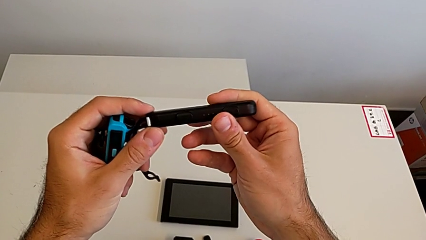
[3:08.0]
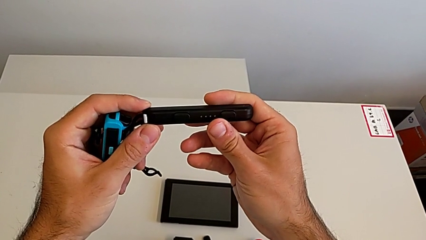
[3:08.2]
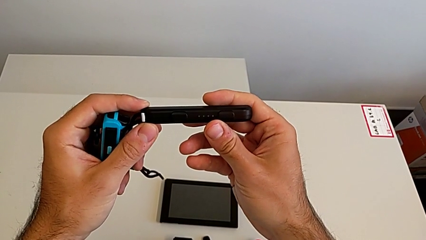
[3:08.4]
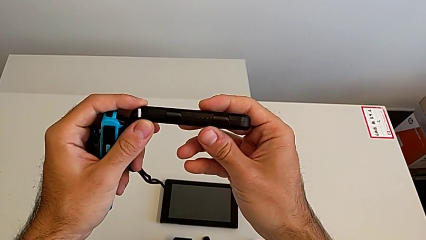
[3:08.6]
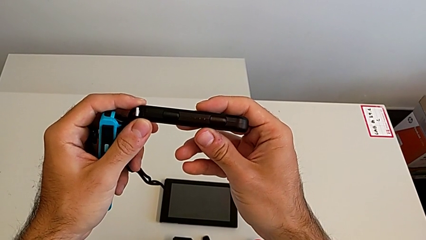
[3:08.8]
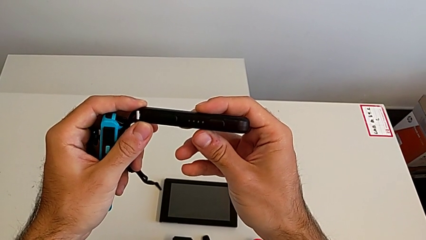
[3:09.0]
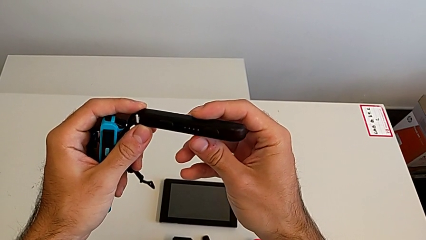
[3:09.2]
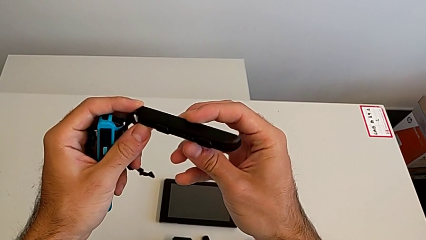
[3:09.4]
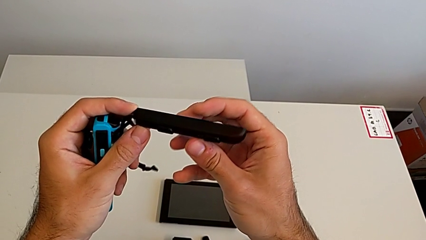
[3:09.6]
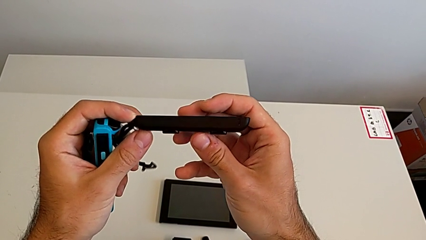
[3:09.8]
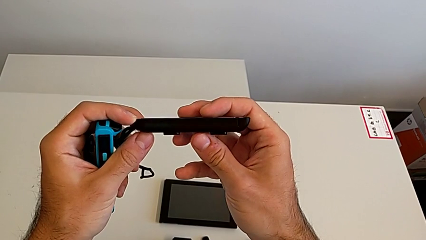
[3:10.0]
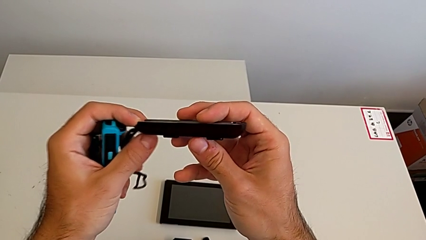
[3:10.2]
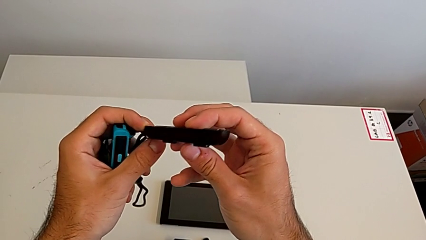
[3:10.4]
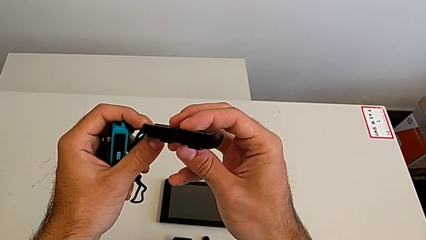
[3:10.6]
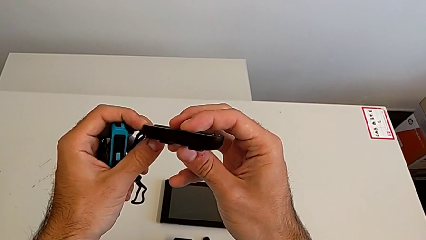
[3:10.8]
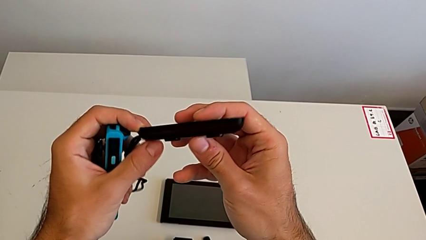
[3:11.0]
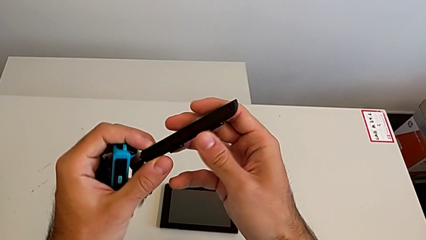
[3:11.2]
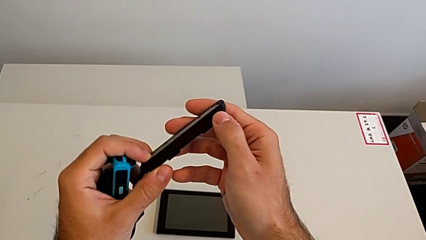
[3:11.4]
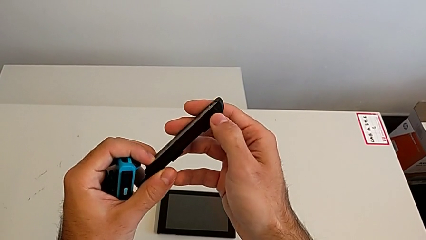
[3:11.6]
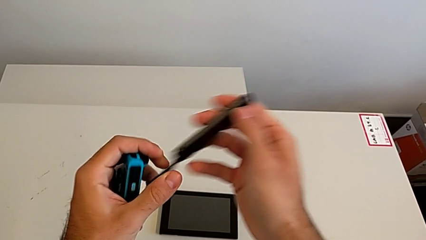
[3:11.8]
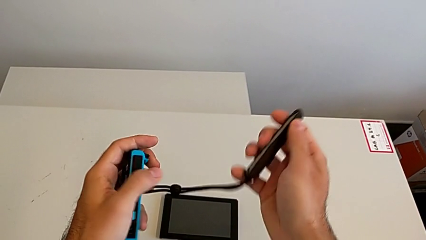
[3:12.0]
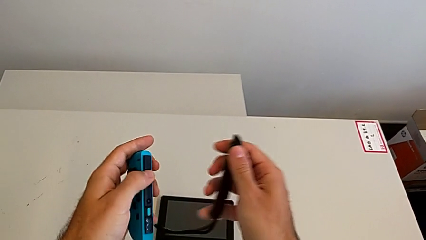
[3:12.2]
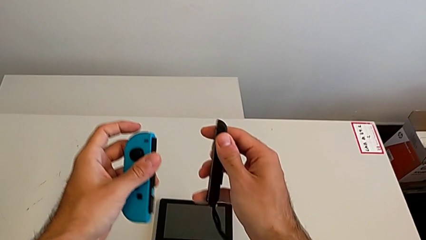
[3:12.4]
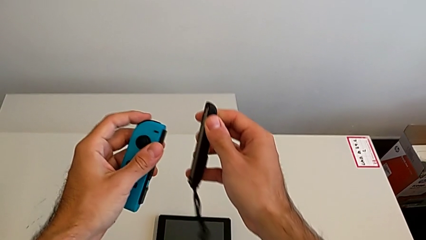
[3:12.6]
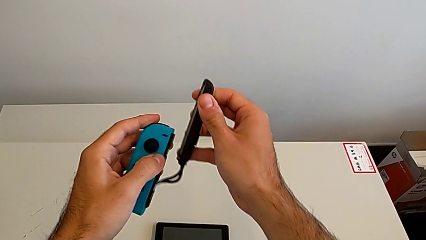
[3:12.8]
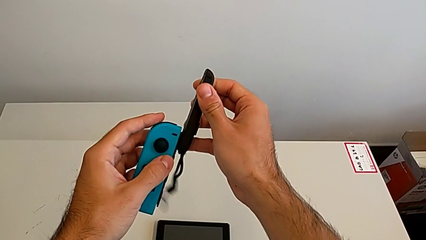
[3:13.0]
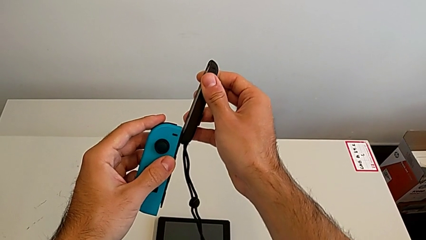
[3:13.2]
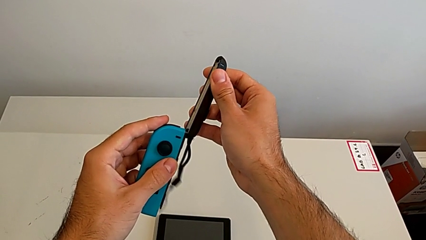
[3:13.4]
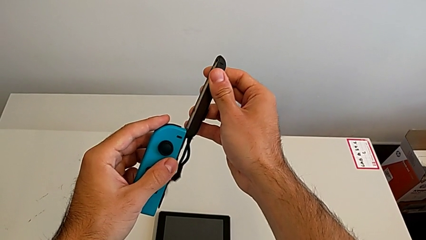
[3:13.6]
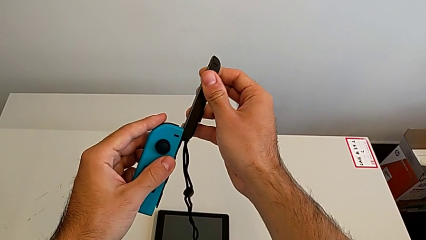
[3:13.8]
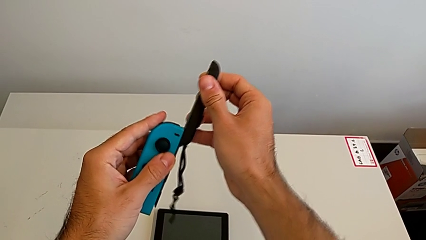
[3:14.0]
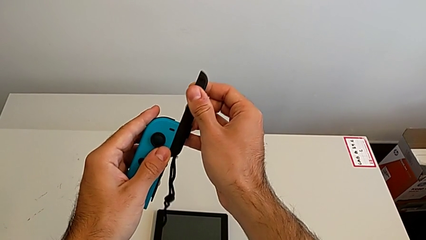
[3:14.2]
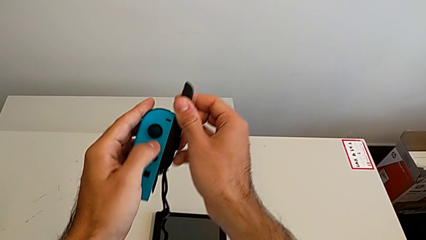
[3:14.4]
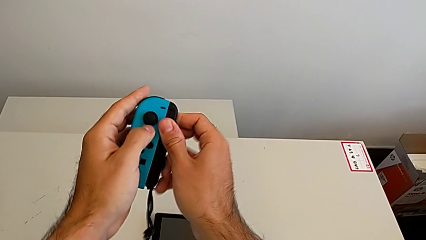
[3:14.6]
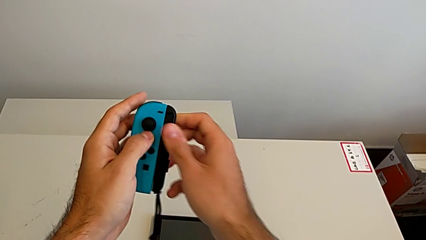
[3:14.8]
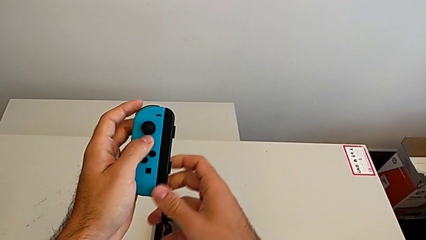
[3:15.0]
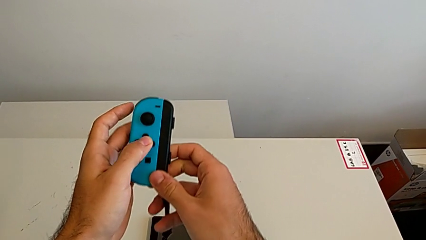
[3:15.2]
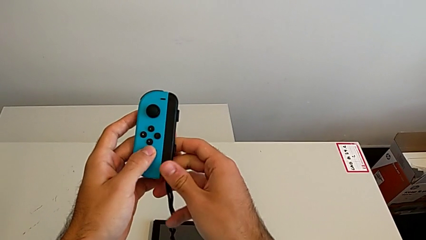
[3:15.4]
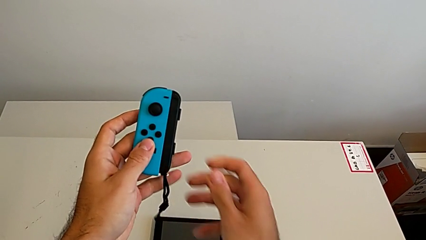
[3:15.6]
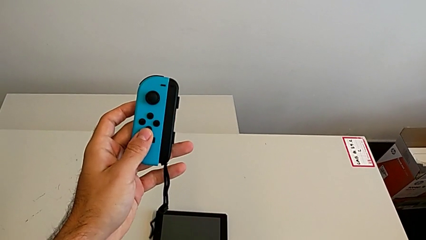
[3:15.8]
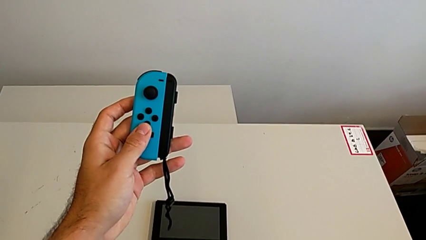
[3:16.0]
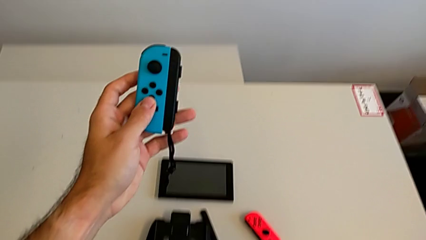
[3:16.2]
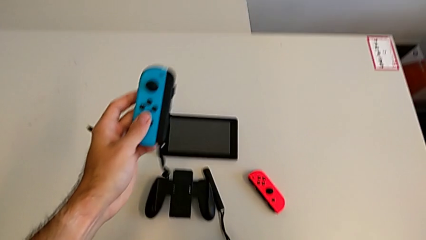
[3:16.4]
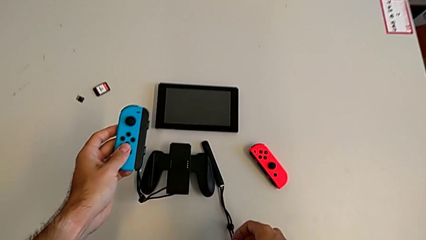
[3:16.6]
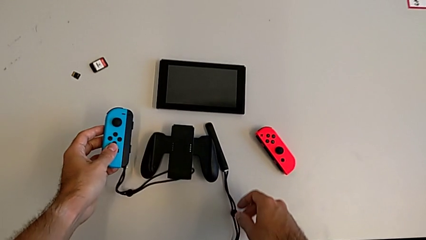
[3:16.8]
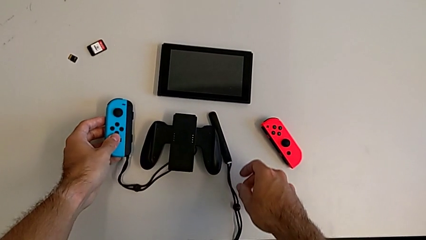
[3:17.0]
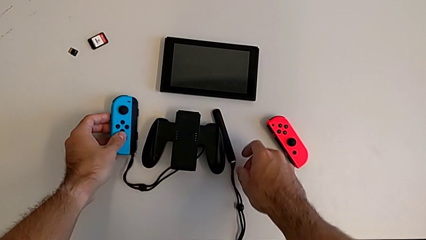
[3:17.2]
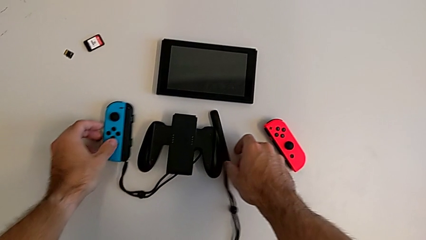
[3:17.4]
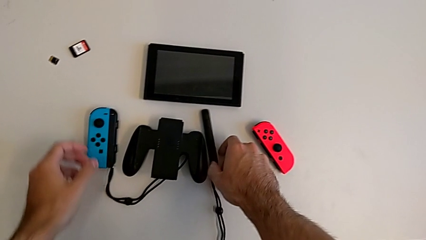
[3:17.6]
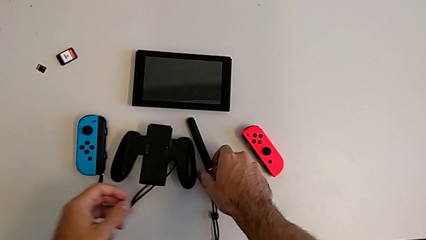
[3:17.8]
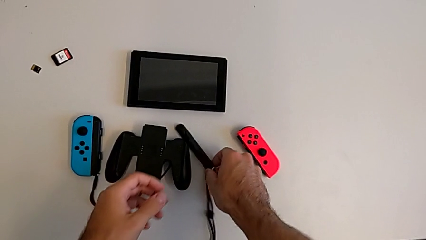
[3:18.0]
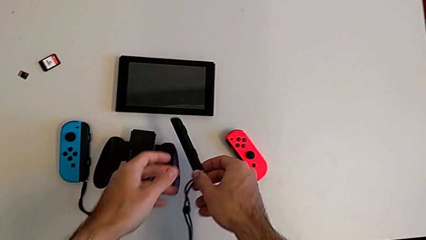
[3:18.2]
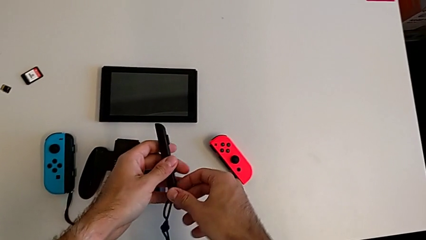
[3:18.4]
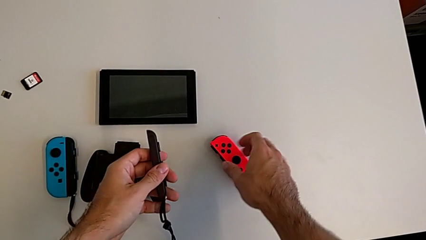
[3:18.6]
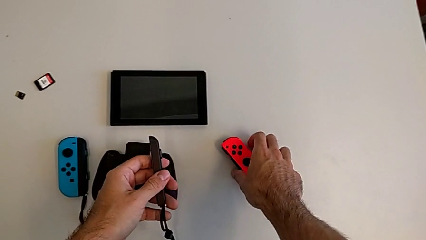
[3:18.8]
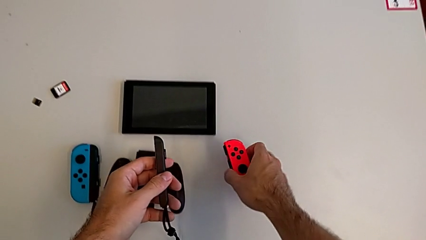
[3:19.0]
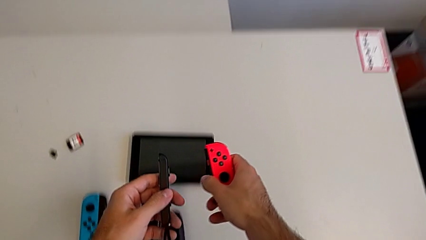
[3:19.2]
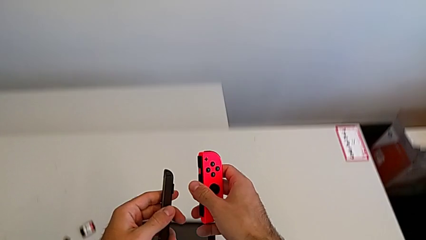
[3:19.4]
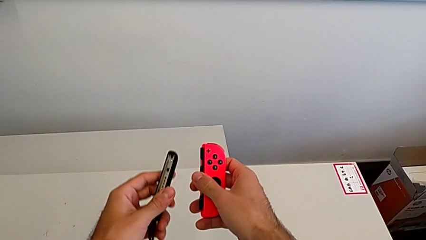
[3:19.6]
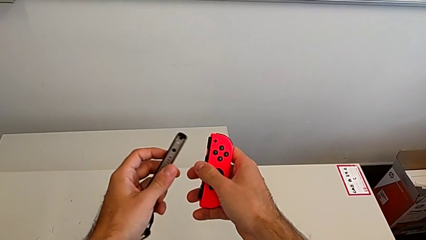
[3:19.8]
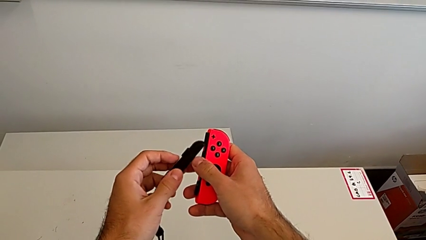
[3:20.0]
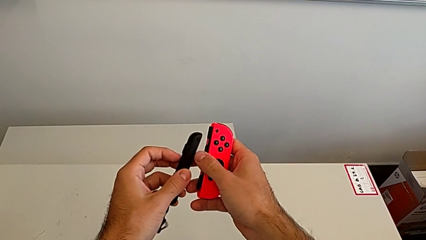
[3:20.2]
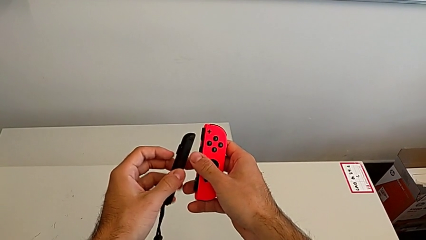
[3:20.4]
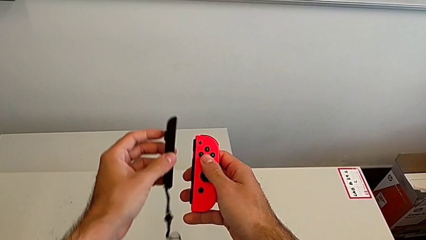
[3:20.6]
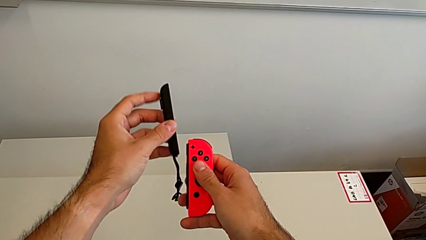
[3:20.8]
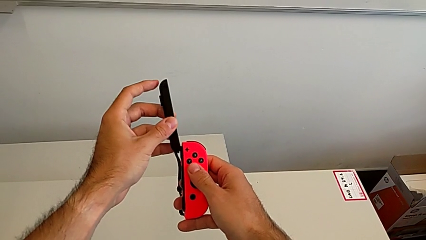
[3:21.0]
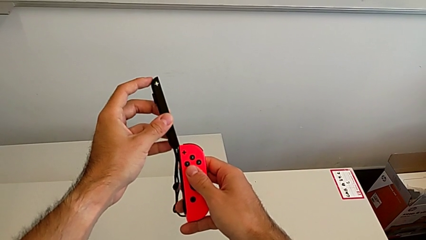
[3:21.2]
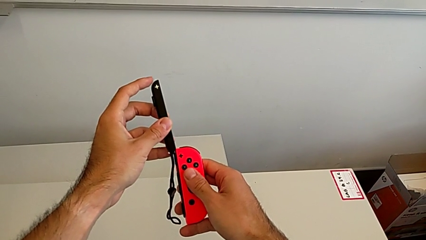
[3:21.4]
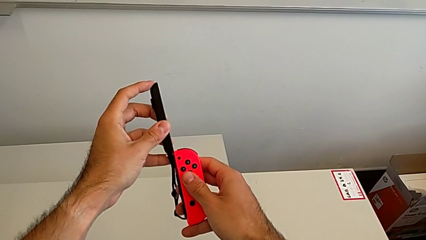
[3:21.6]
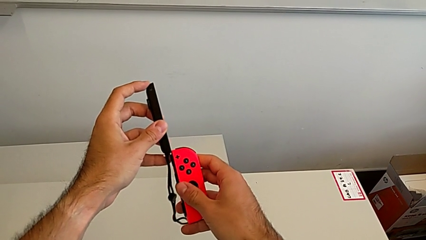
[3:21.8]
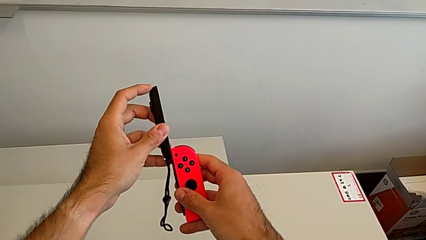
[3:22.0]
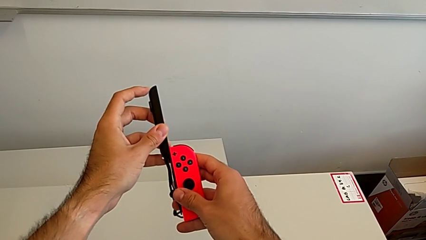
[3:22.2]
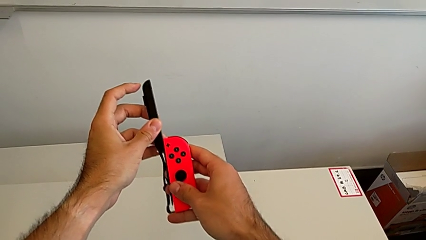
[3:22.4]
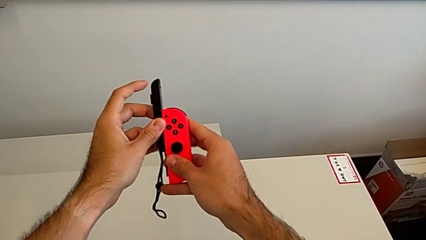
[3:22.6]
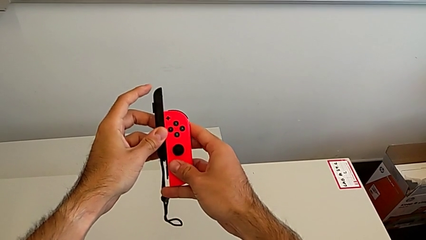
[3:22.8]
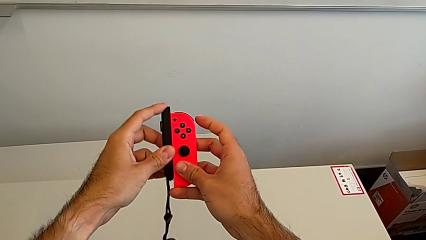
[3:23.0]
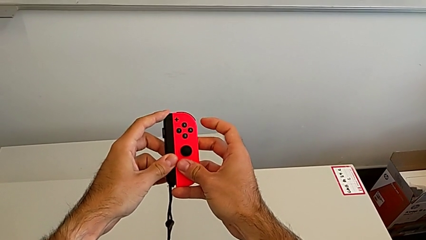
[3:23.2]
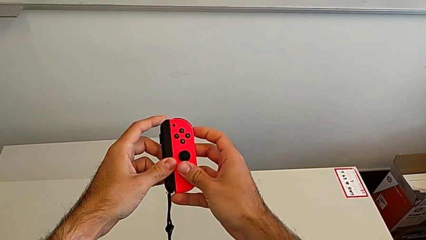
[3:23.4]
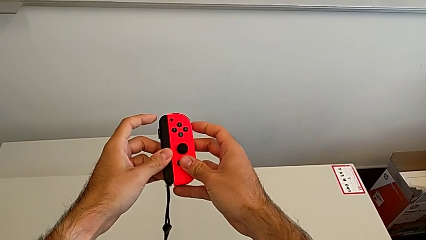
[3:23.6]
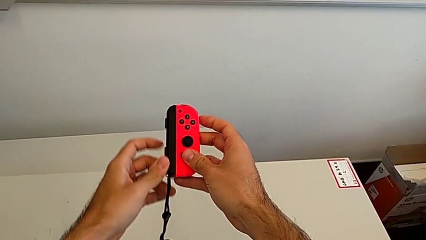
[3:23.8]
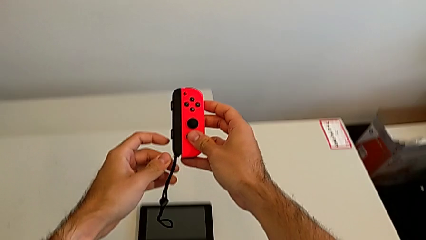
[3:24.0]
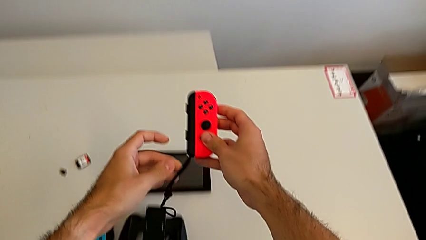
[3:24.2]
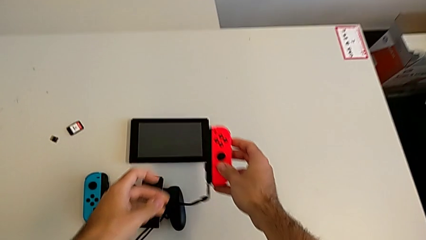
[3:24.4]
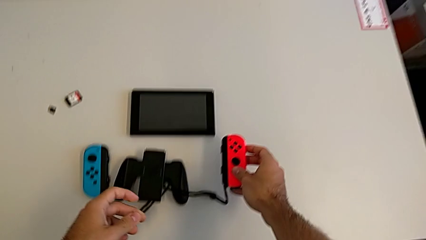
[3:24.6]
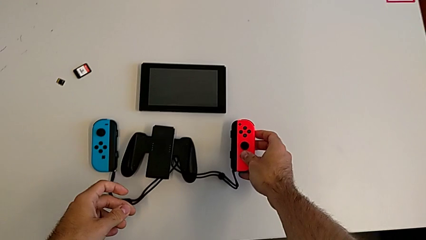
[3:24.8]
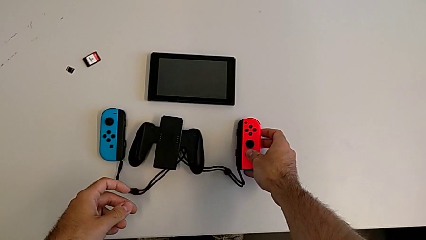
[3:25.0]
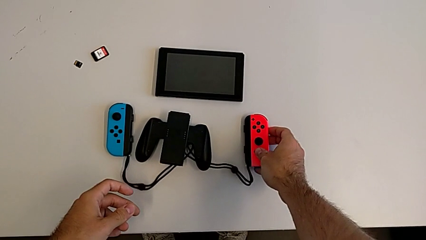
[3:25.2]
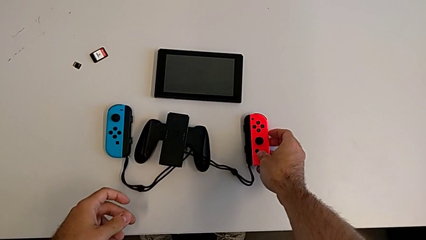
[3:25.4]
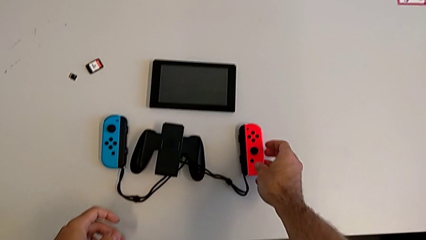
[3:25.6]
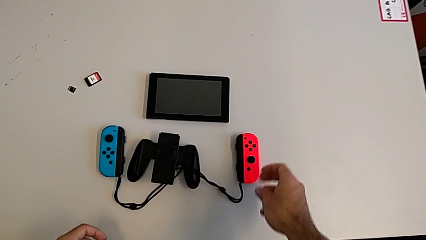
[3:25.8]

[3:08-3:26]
The camera wearer is attaching the Joy-Con controller to the Joy-Con straps. They keep inspecting the black Joy-Con strap, assemble the blue Joy-Con controller, drop it, grab the black Joy-Con strap, grab the red Joy-Con controller, assemble it and drop it.
